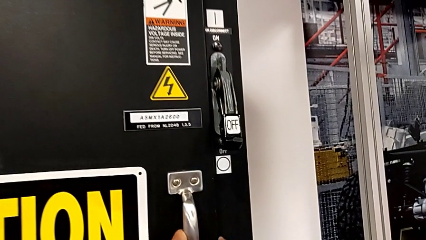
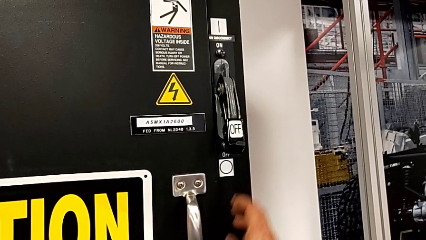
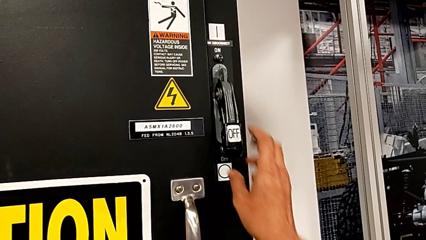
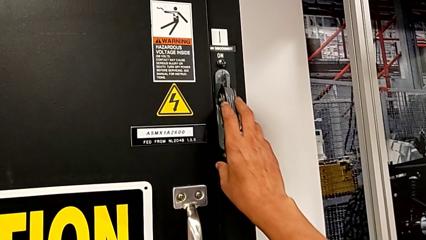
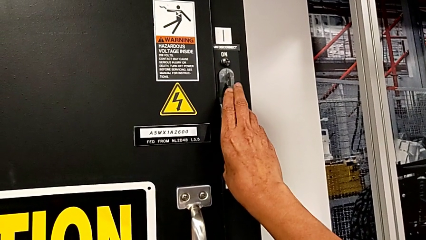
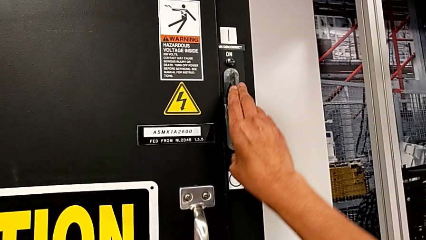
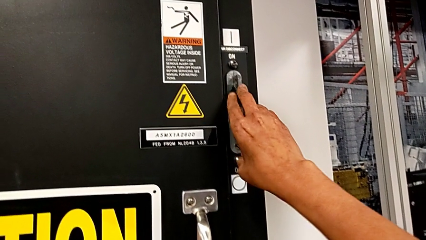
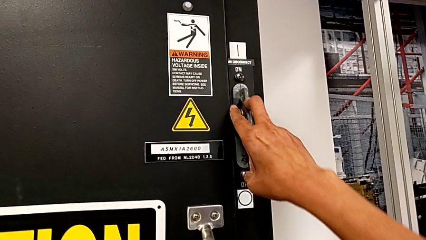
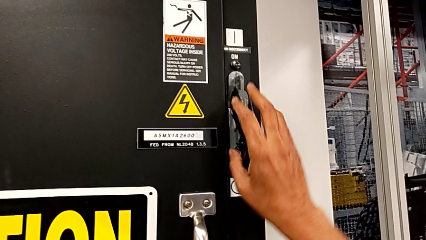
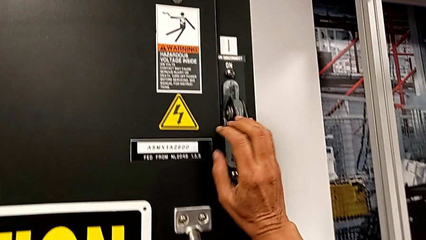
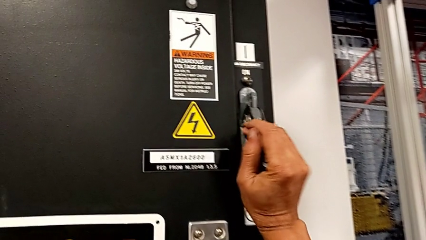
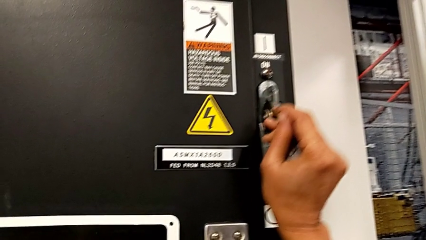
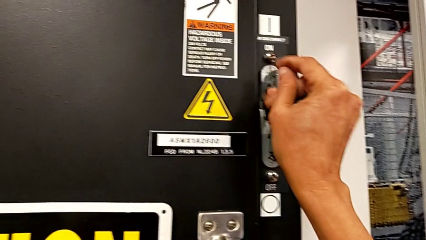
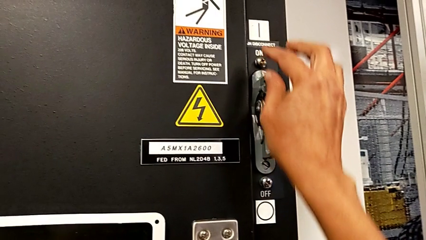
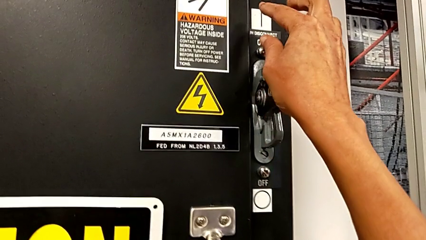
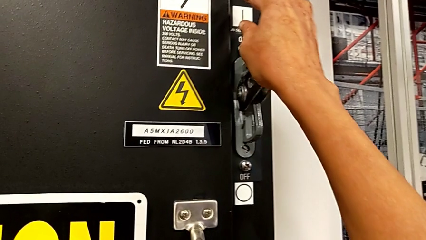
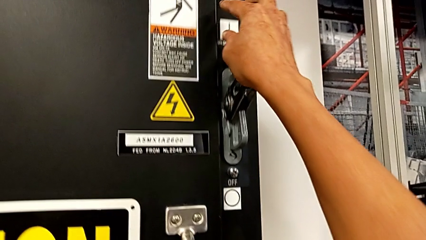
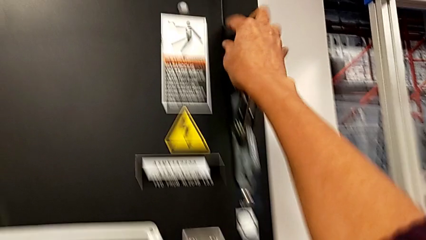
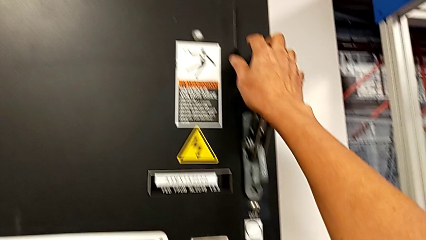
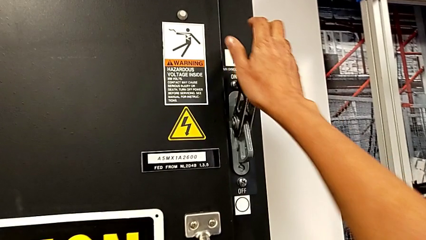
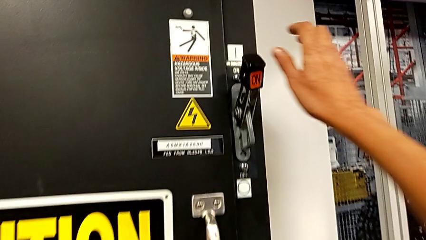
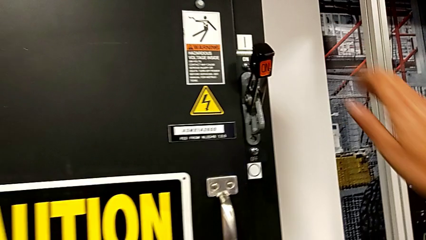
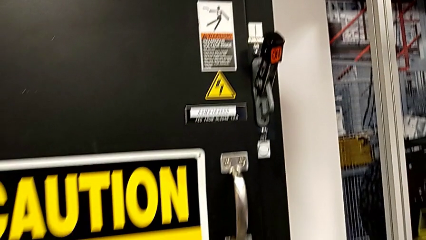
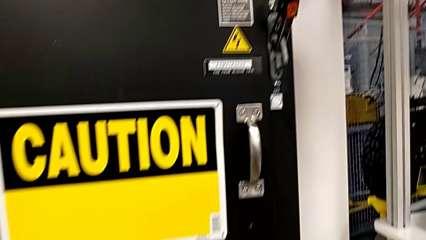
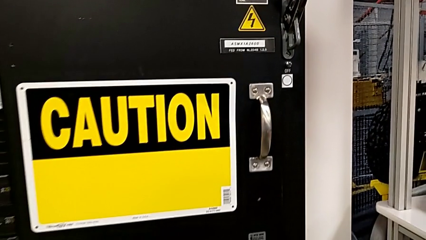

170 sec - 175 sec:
The camera wearer turns on the main power. They pull the lever.
